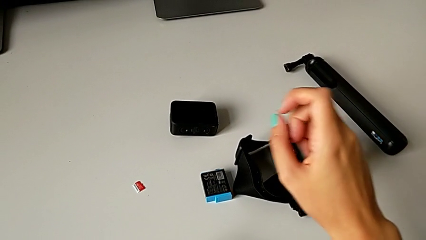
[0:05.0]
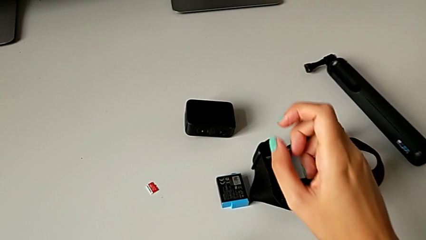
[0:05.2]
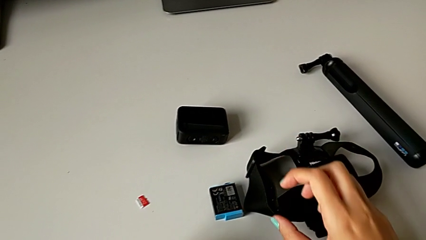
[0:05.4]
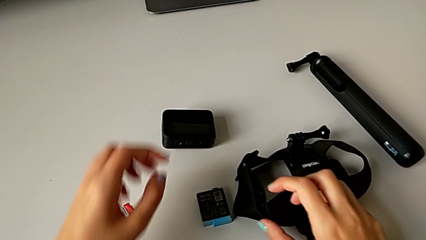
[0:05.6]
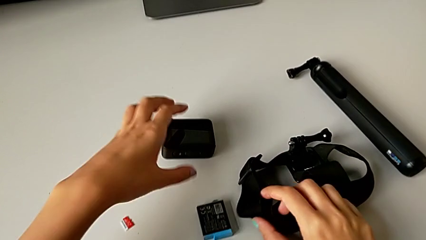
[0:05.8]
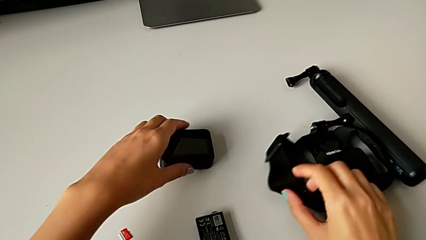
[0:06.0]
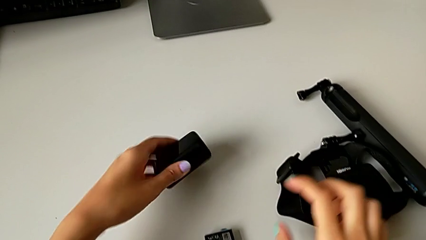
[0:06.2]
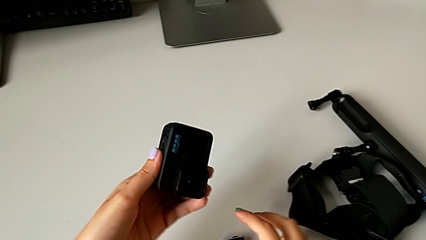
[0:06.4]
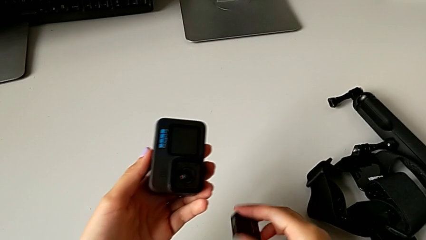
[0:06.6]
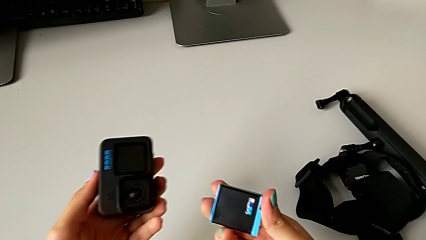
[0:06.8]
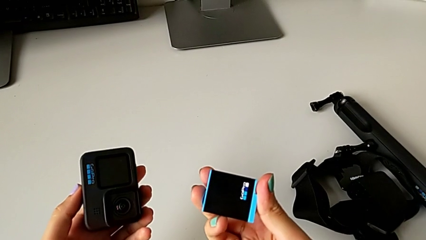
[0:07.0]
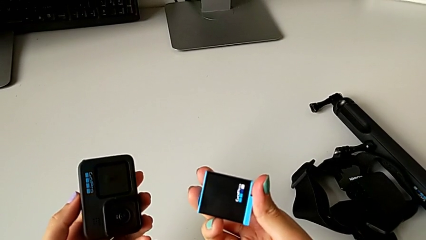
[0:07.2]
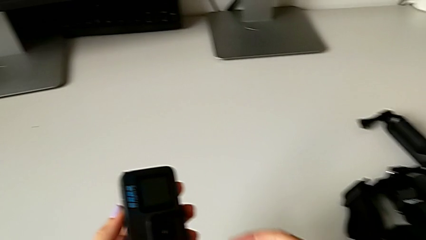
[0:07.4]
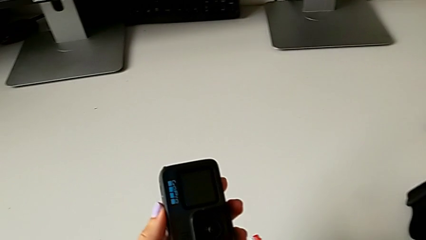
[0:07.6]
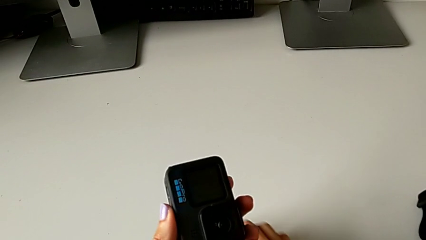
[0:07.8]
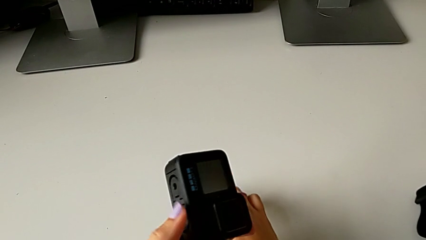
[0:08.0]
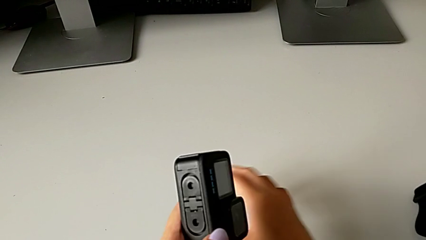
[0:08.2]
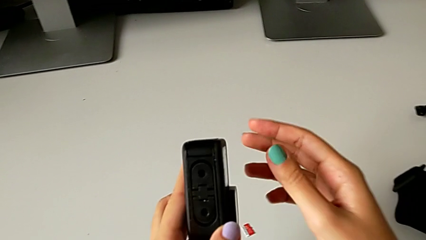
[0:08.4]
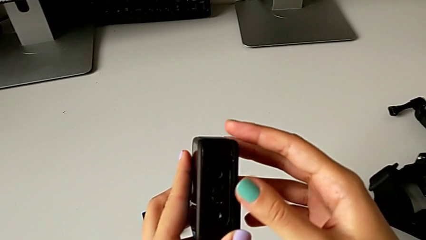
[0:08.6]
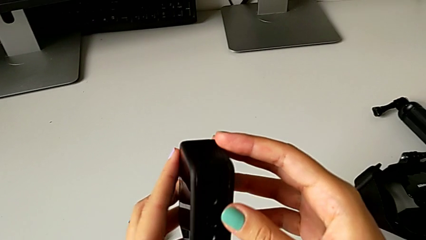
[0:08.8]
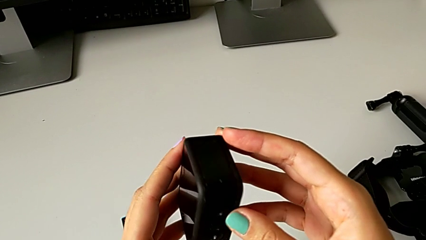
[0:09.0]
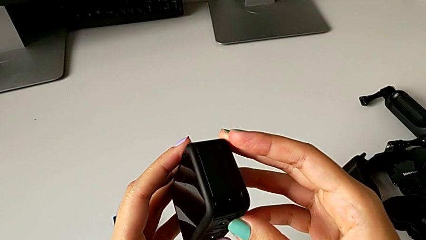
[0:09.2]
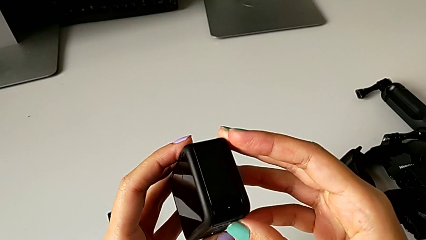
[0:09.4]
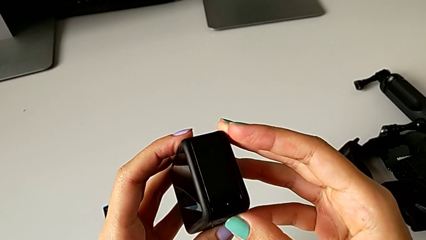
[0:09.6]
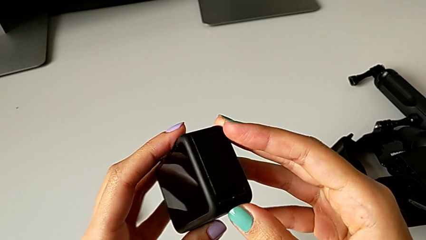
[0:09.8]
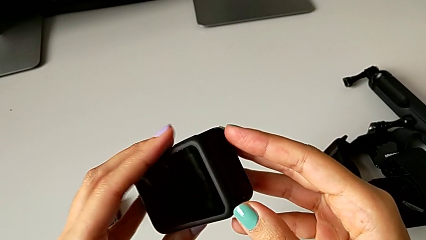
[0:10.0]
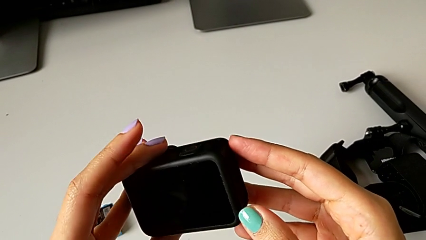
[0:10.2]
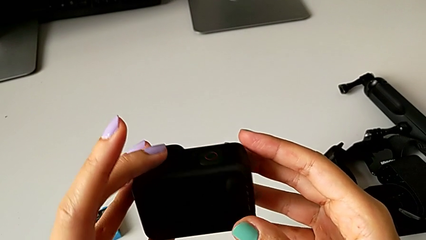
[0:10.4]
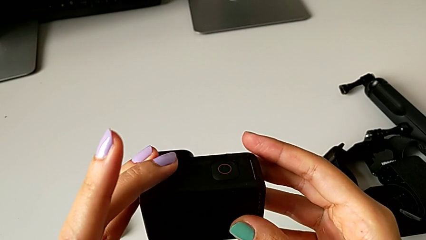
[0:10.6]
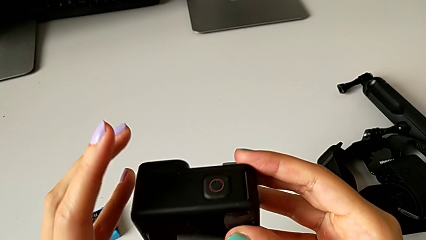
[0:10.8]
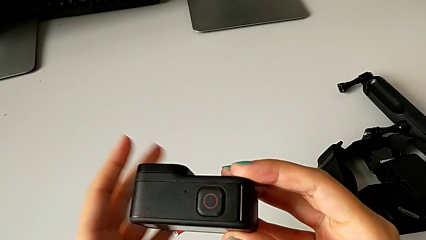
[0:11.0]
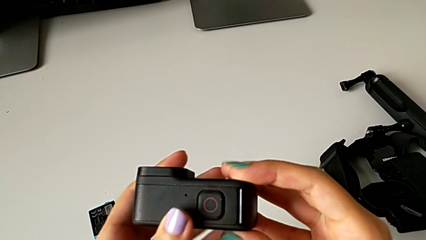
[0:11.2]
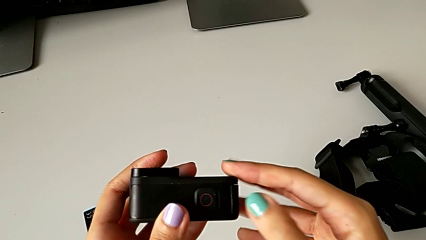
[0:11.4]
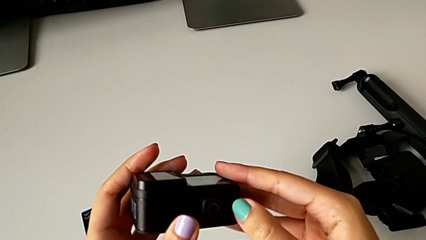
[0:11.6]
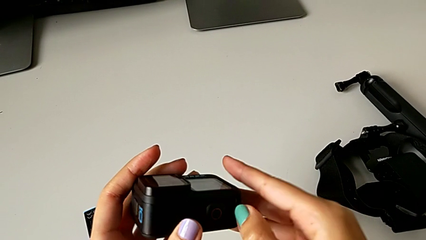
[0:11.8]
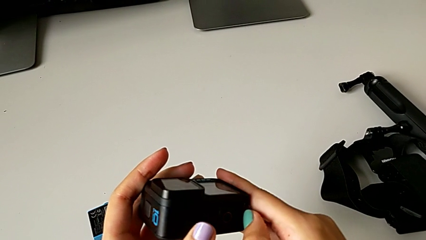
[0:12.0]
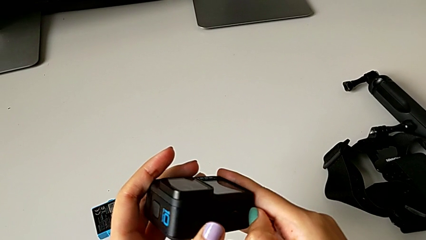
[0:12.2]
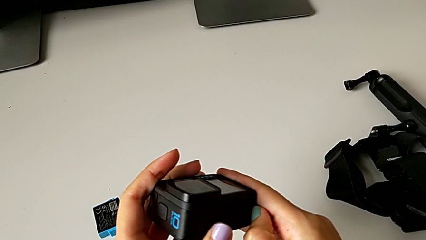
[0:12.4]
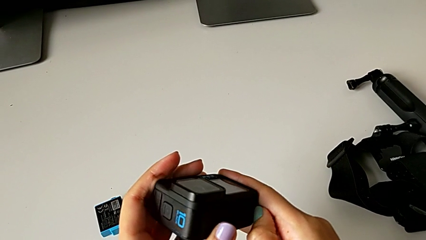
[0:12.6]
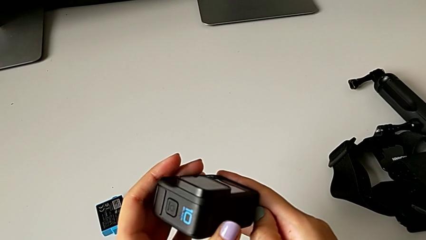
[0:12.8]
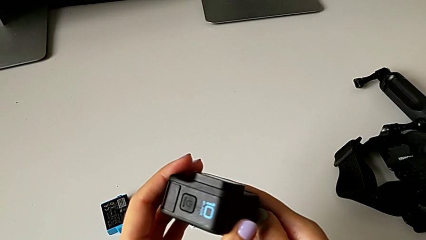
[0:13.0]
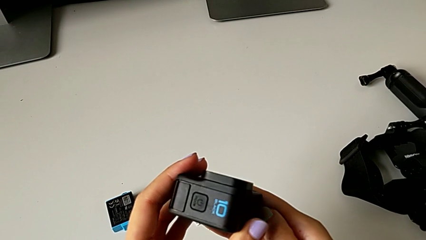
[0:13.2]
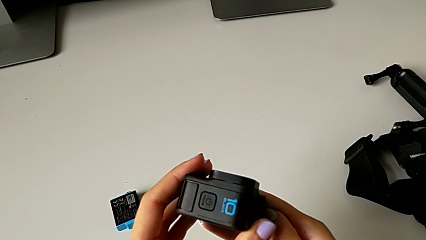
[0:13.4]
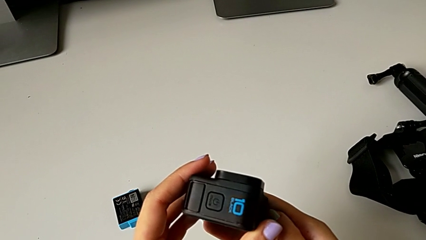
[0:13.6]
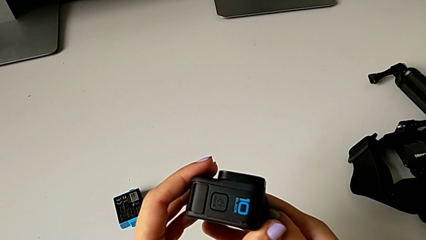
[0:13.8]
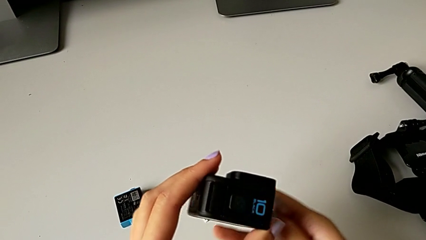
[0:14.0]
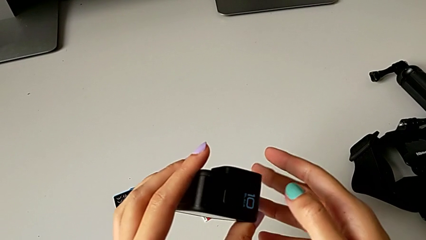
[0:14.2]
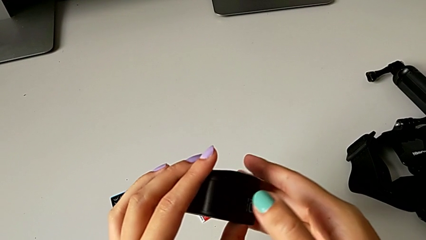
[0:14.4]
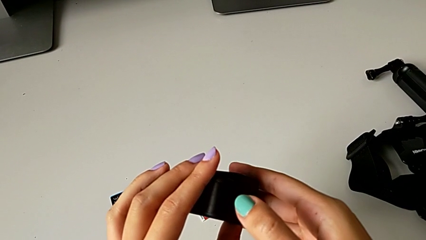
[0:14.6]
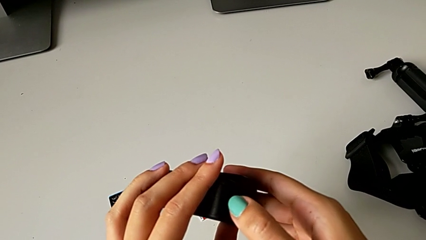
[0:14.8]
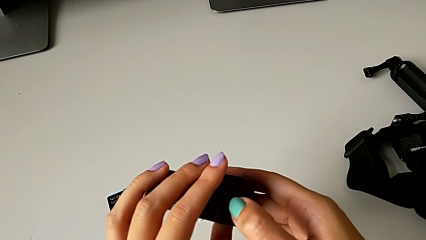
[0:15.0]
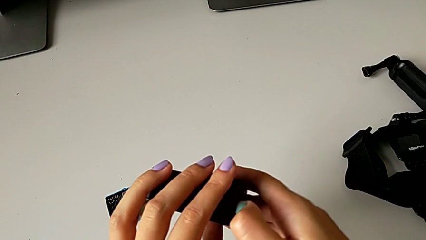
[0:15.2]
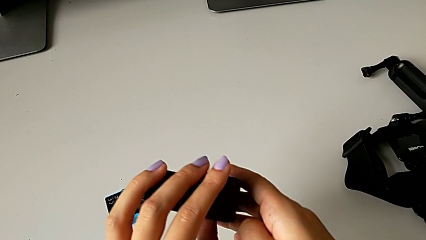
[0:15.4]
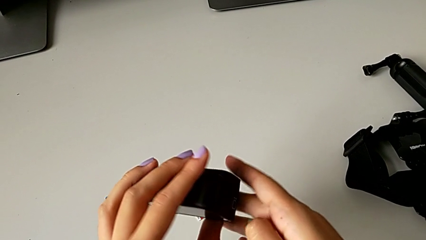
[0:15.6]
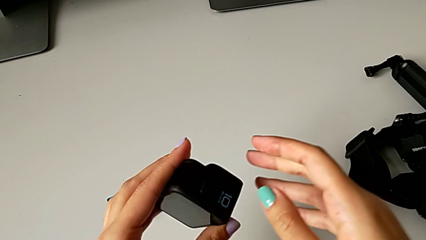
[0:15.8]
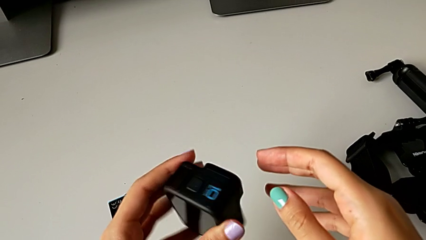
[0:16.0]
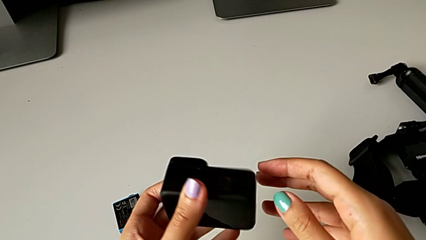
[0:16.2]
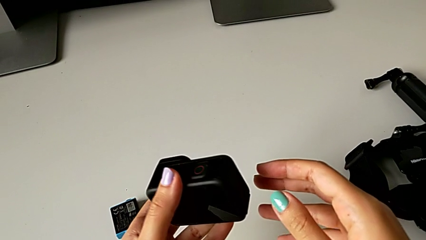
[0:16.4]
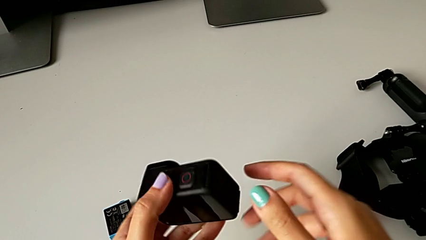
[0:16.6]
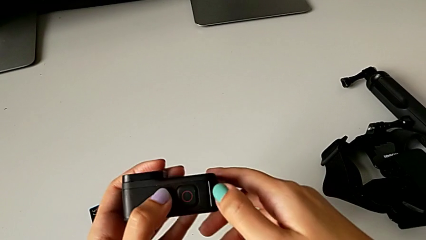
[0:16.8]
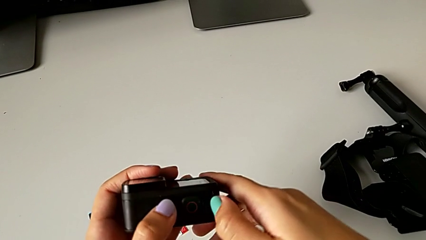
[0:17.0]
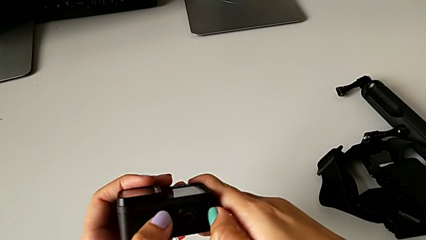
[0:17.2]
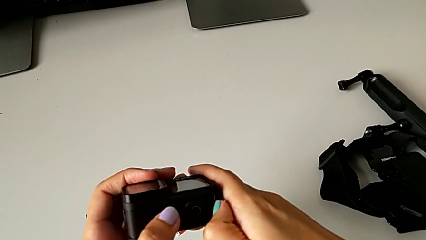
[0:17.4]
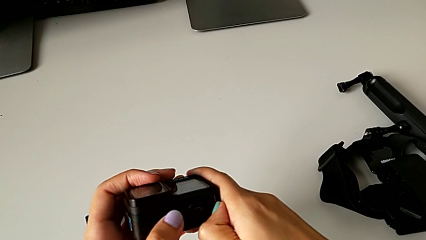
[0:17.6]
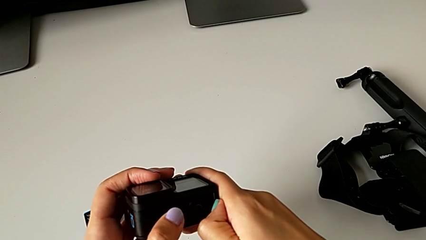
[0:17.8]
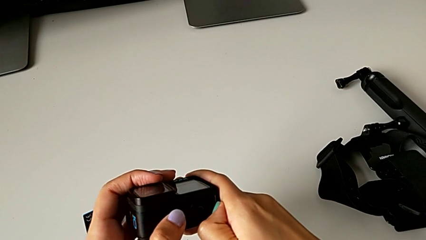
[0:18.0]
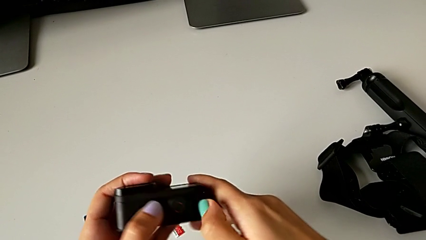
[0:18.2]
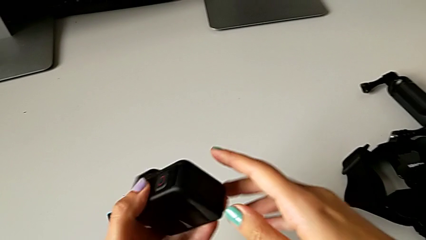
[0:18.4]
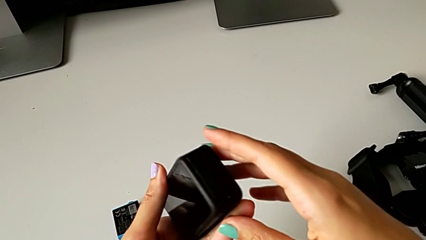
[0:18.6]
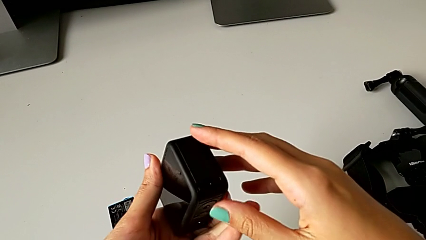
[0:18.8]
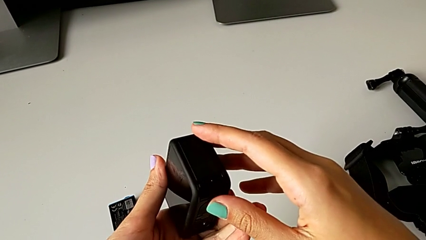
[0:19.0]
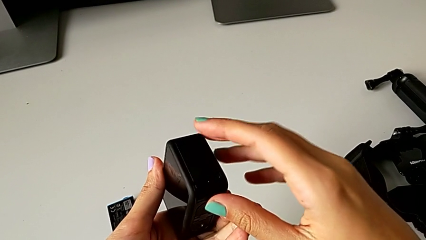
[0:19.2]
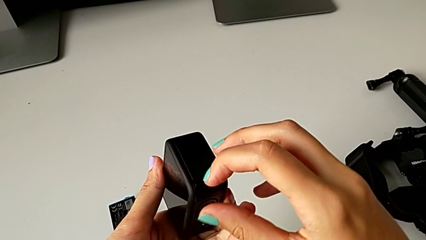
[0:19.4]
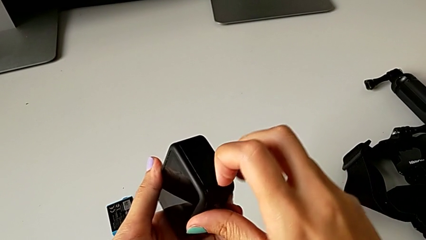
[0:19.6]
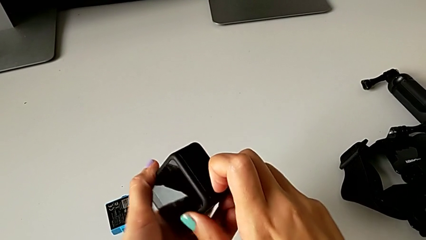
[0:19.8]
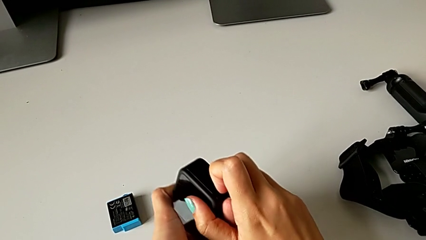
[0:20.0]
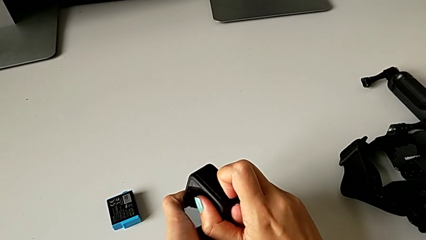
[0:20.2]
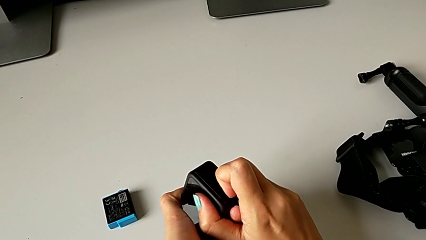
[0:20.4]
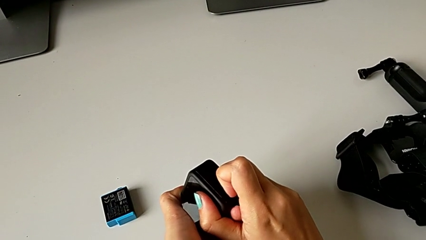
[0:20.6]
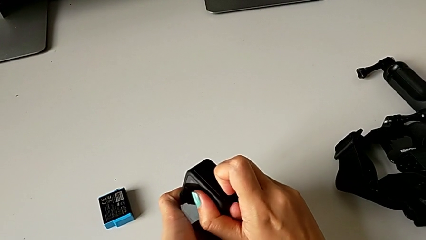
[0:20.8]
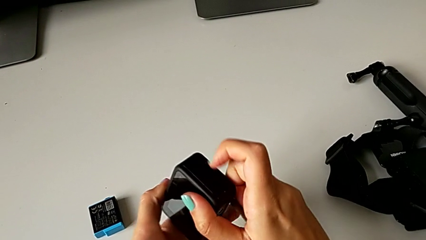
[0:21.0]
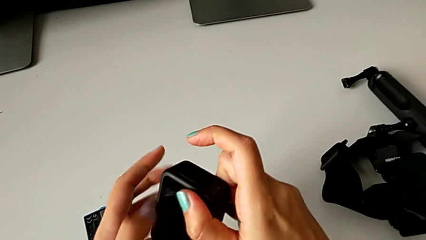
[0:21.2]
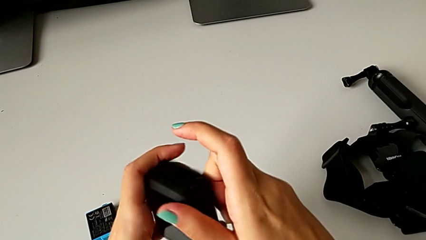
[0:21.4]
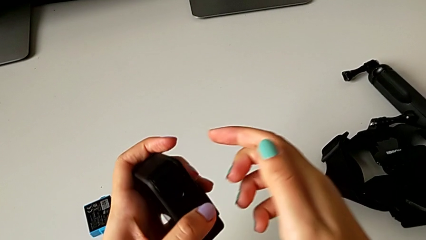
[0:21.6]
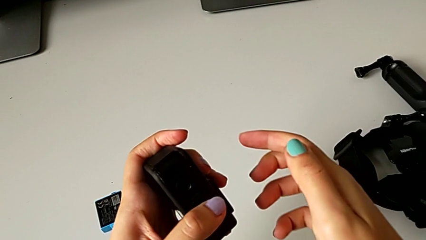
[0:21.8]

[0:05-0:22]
The camera wearer is exchanging the battery of the GoPro. They lift the GoPro, place the battery, inspect the GoPro, wrongly pull the GoPro, pulling the wrong place on it, rotate it, wrongly adjust the battery door, trying to open it but being unsuccessful, rotate the GoPro, pull the button and inspect the battery door.
